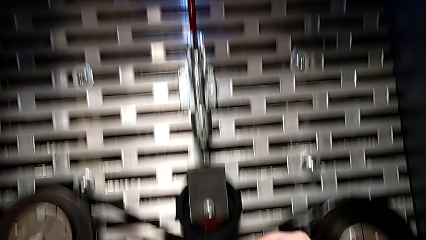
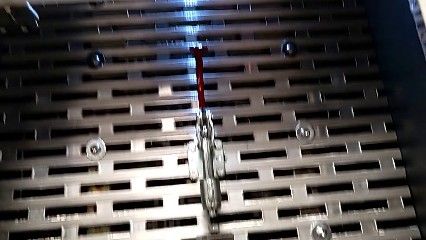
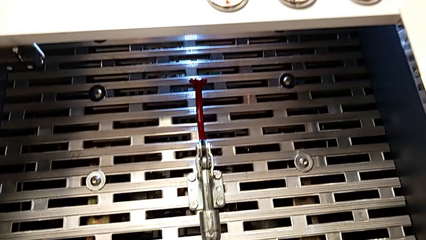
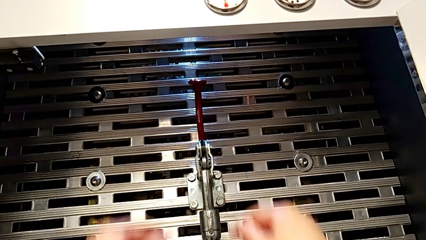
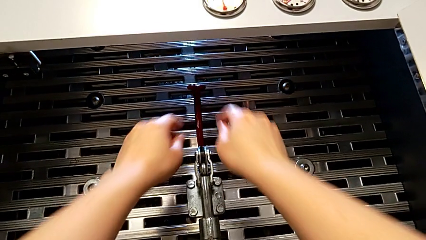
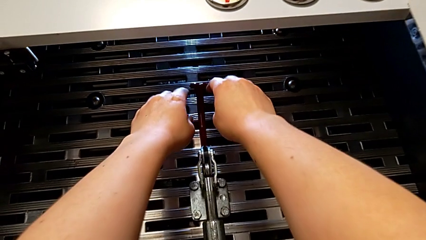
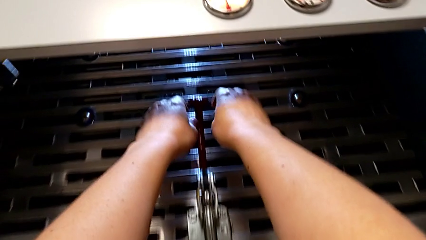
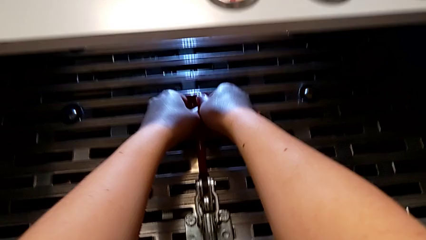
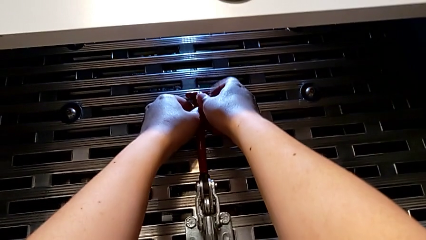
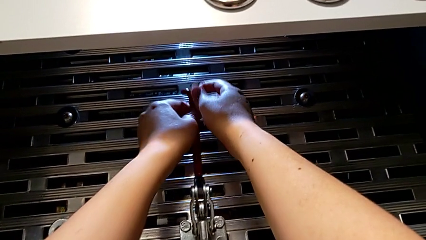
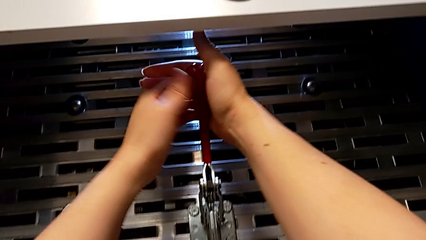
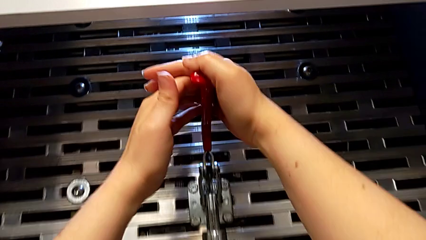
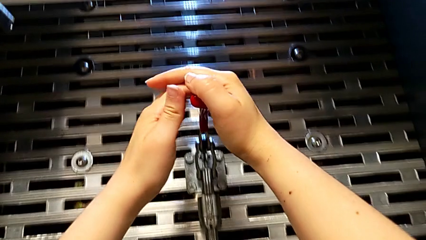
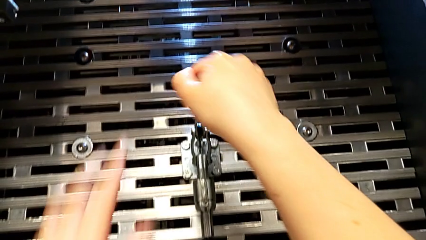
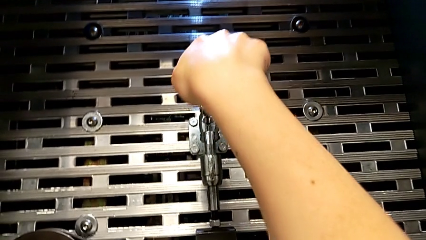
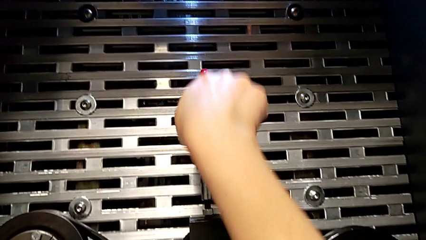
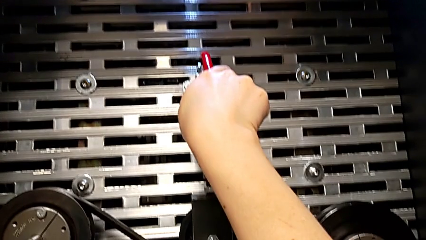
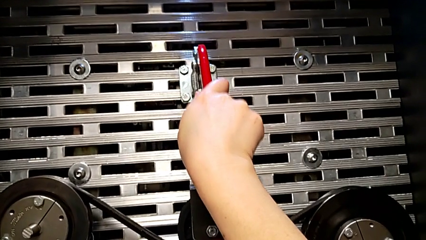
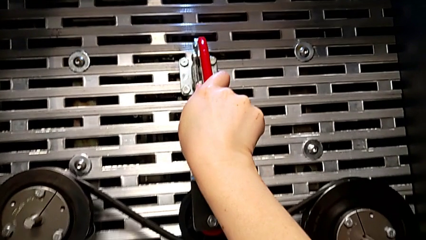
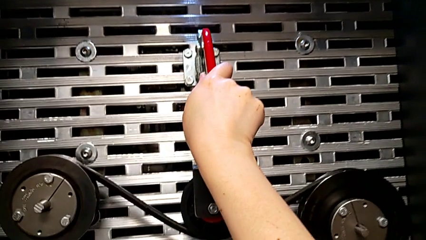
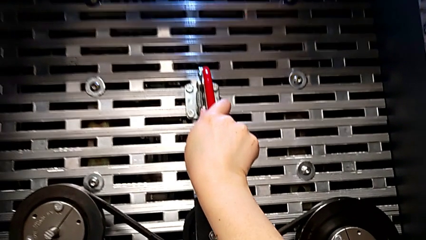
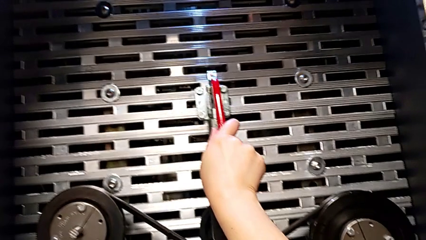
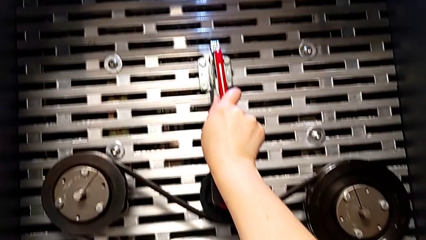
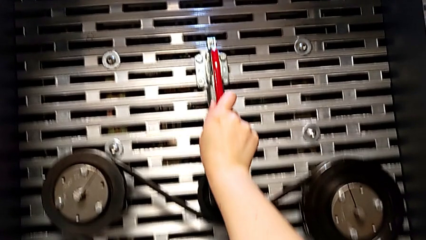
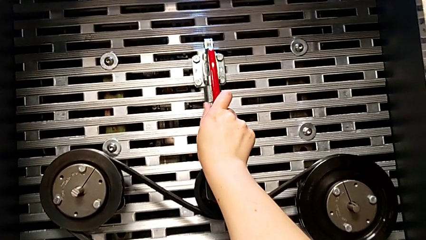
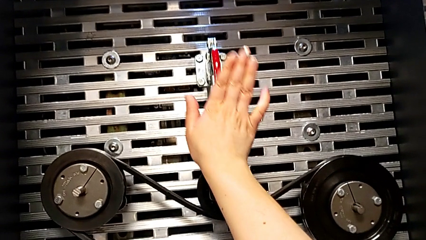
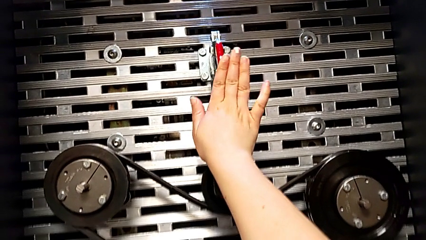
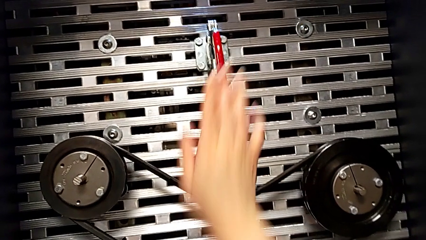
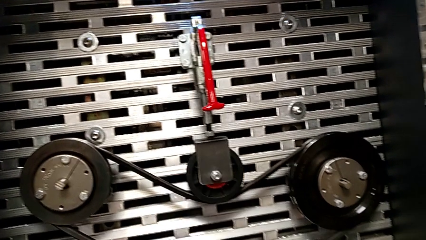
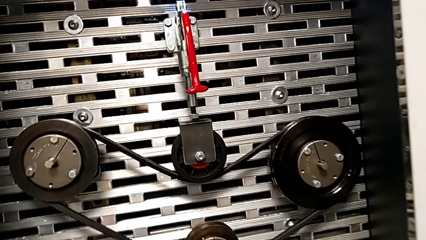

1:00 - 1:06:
The camera wearer pushes the red lever. They approach the red lever and pull it.

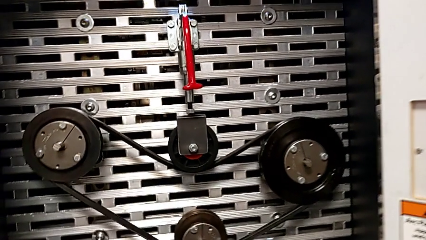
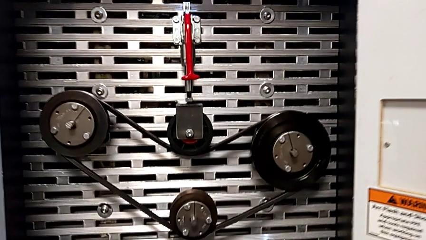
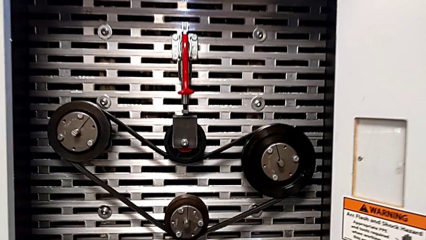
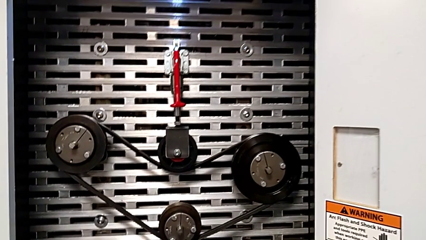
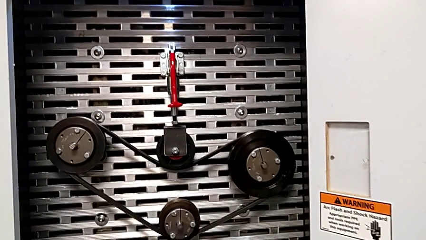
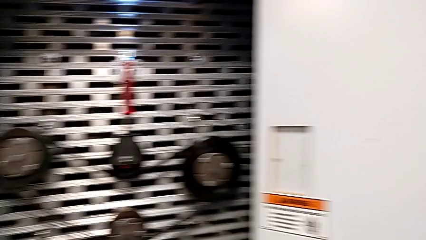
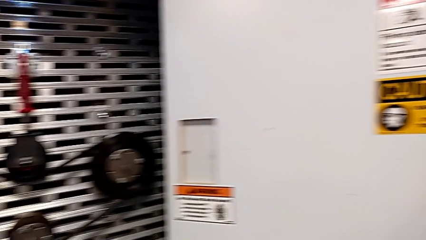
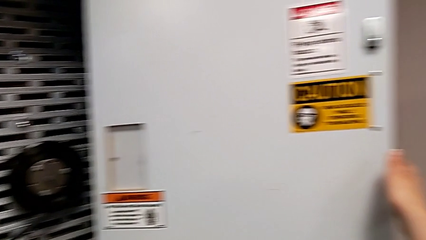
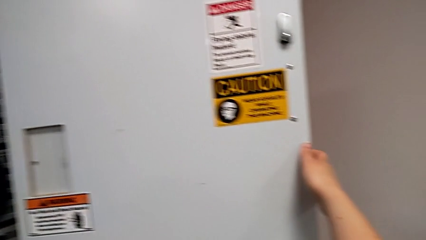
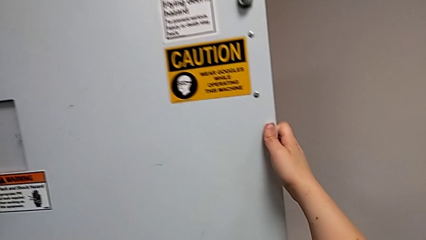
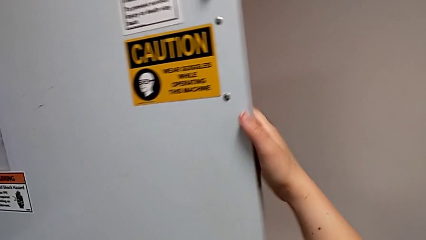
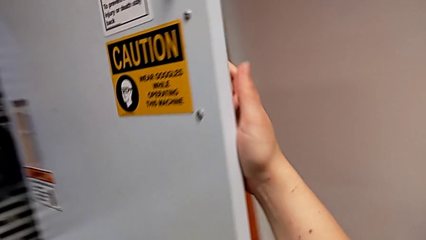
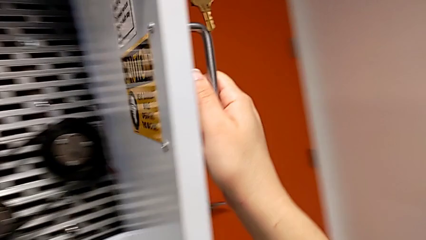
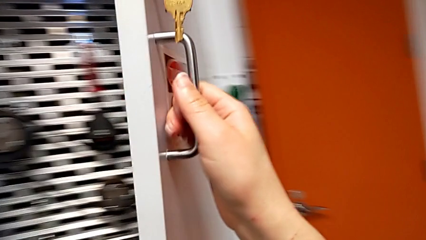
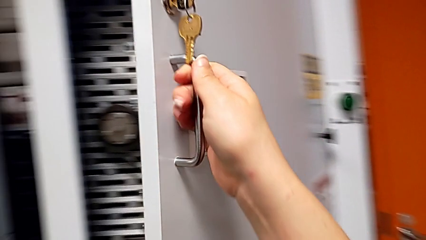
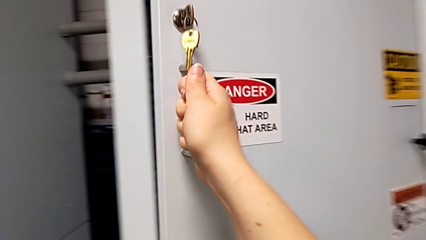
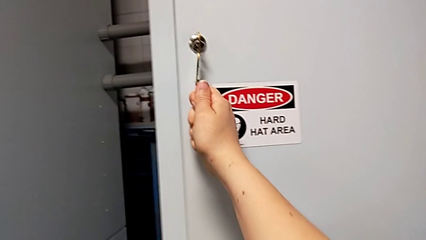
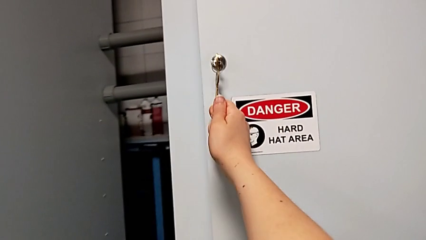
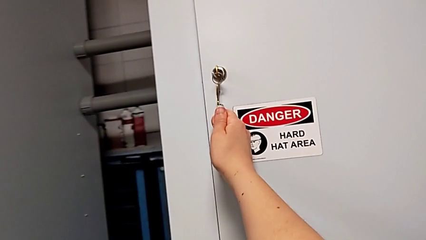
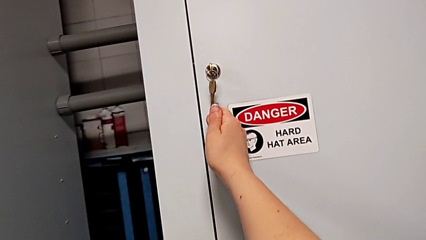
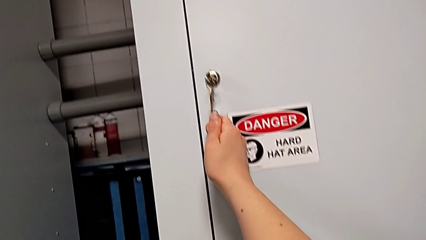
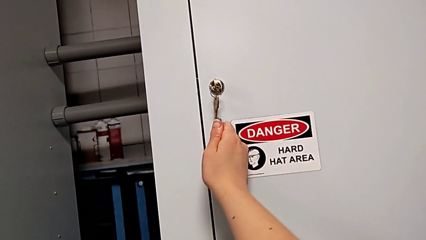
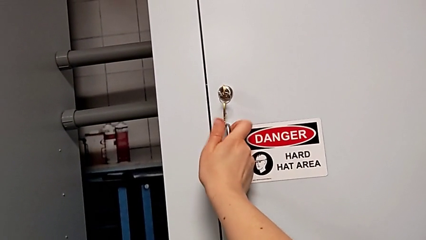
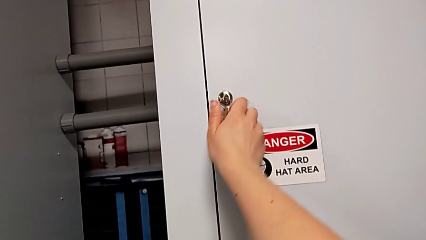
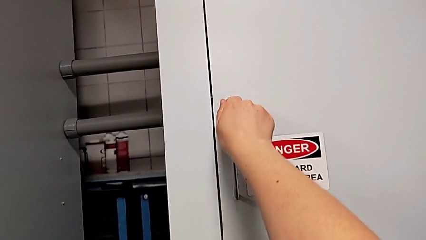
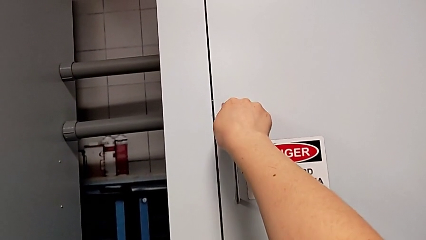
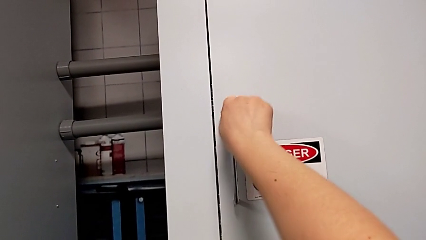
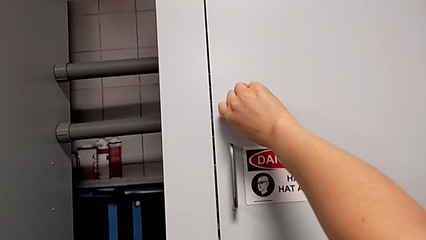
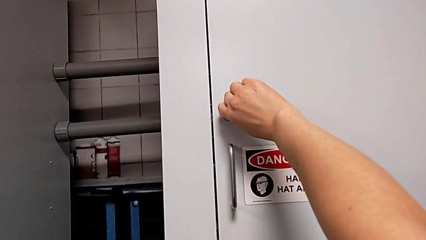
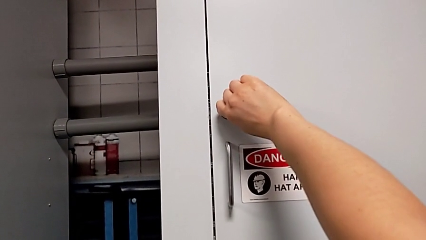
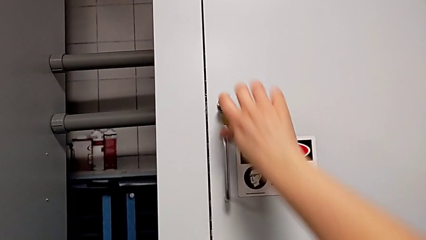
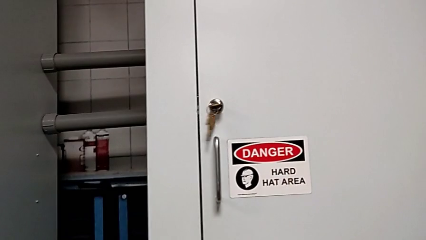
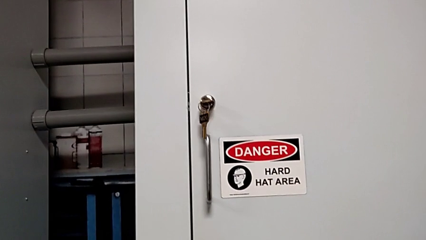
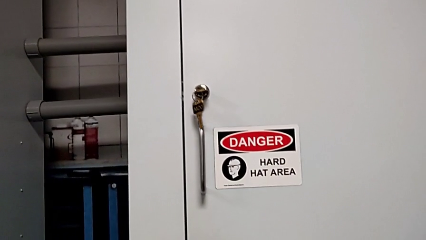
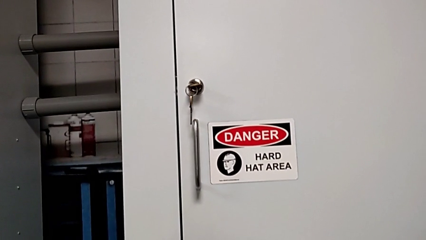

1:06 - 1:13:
The camera wearer locks the front panel door. They close the front panel door and lock it.

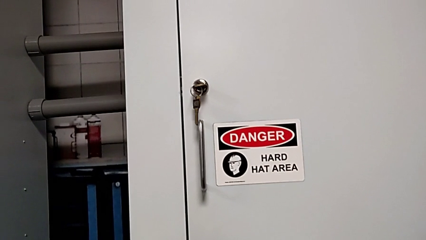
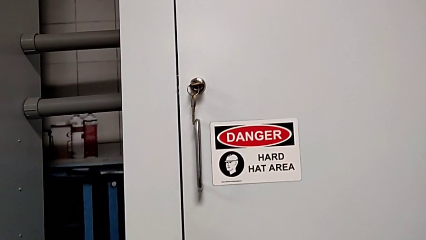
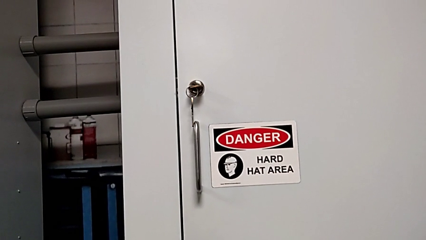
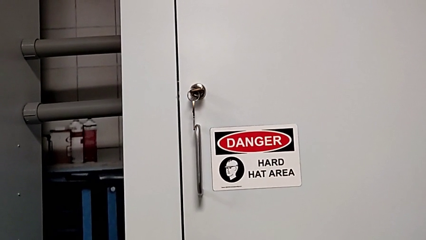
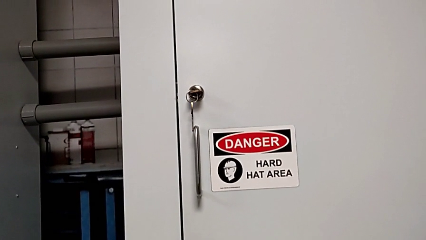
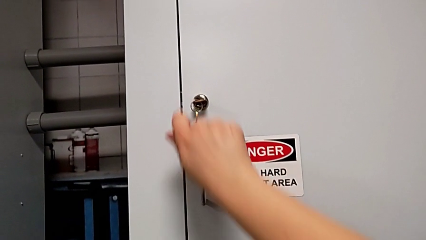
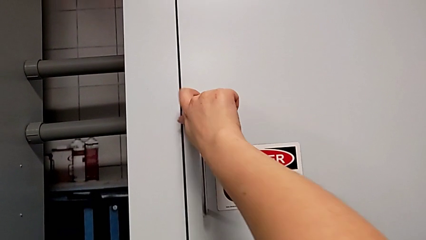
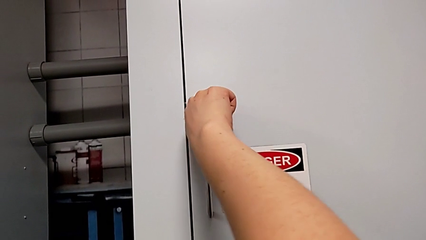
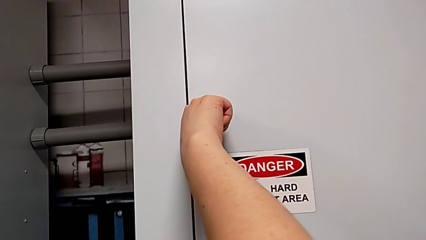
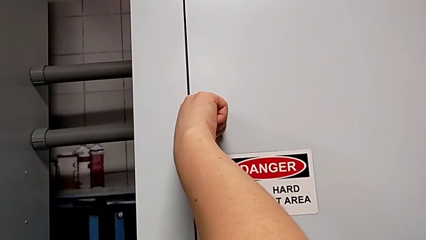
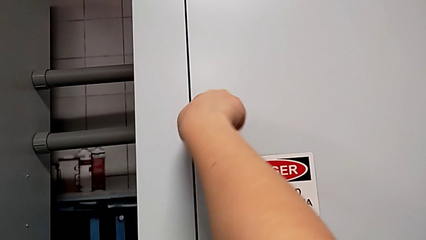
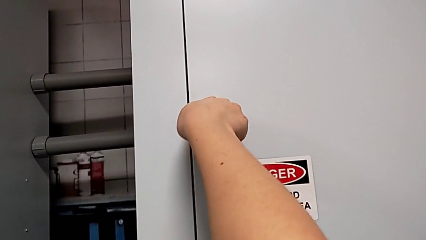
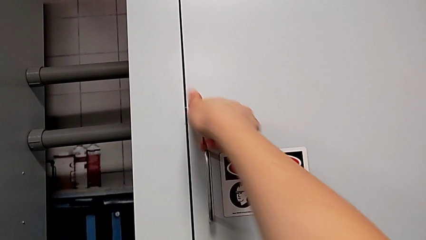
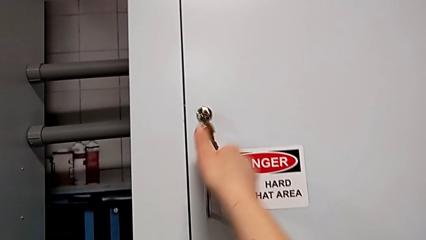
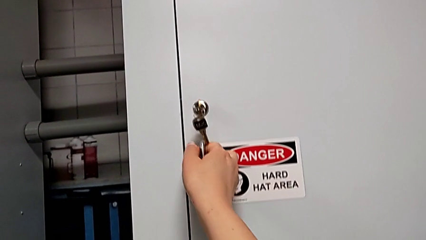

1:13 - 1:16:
The camera wearer unlocks the front panel door. They unlock the front panel door.
